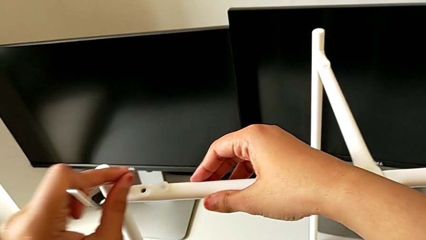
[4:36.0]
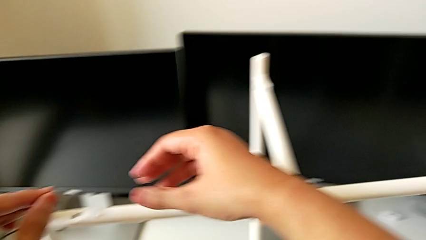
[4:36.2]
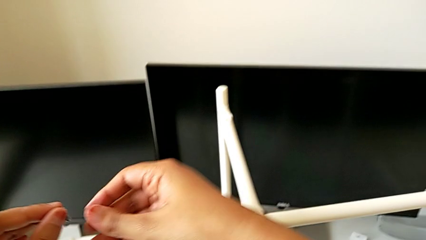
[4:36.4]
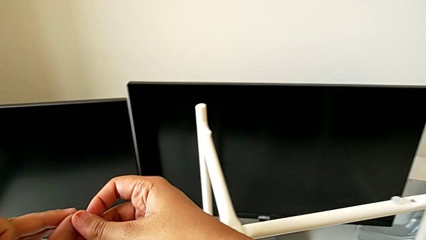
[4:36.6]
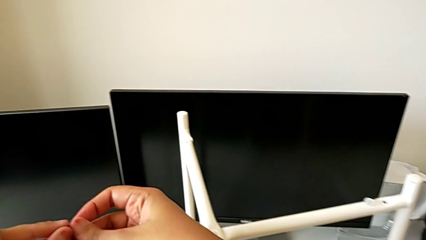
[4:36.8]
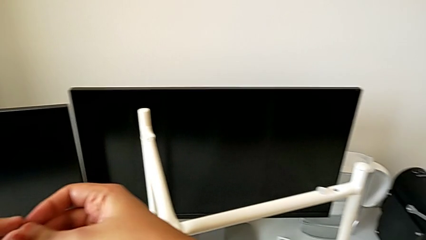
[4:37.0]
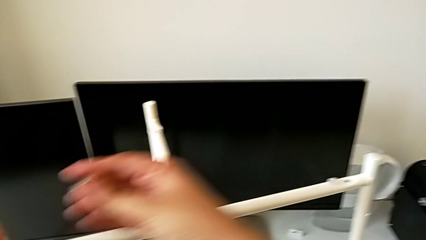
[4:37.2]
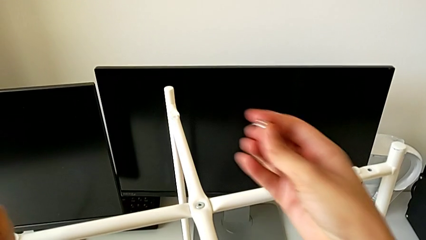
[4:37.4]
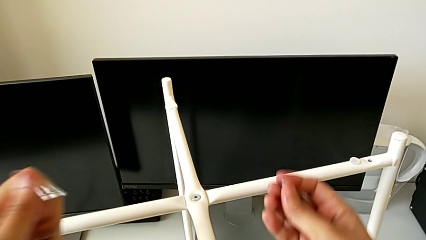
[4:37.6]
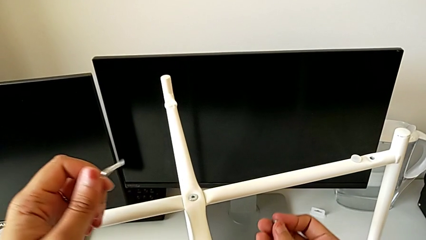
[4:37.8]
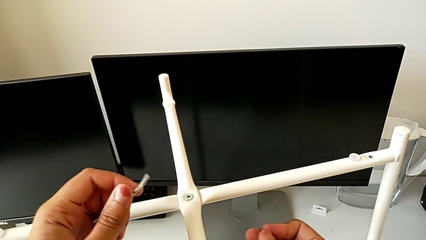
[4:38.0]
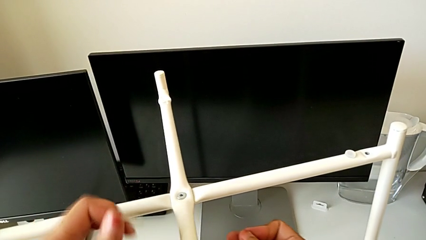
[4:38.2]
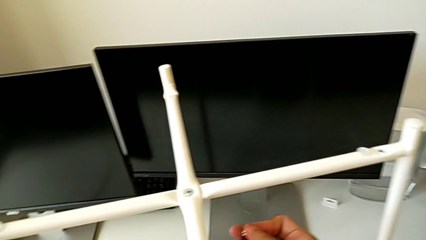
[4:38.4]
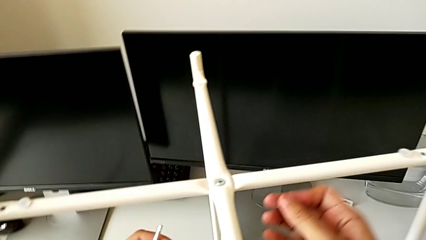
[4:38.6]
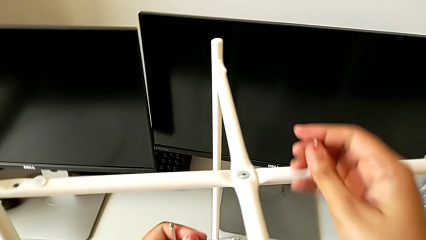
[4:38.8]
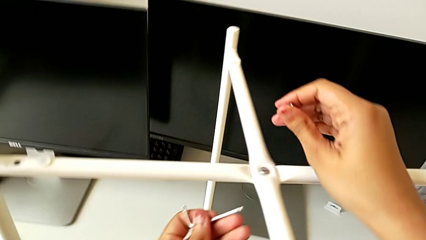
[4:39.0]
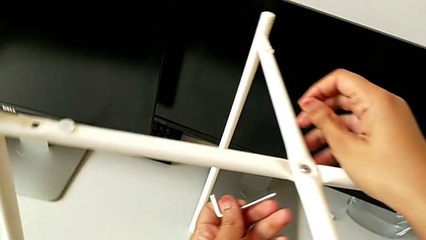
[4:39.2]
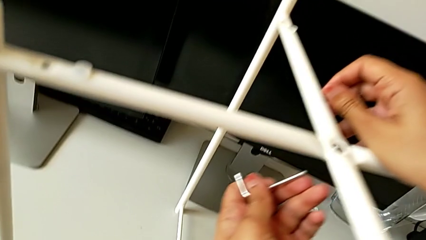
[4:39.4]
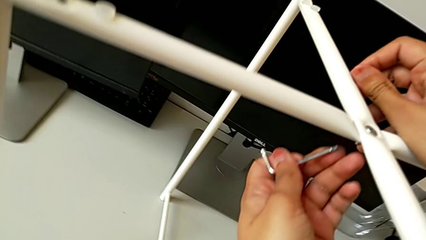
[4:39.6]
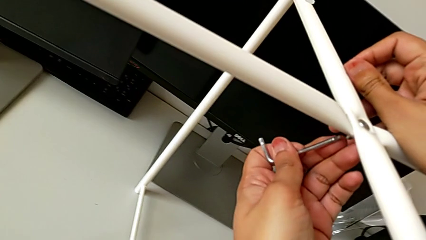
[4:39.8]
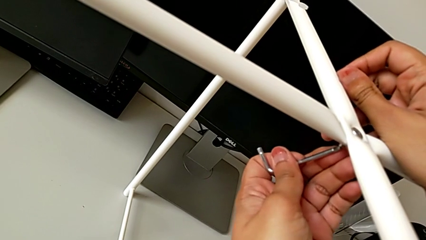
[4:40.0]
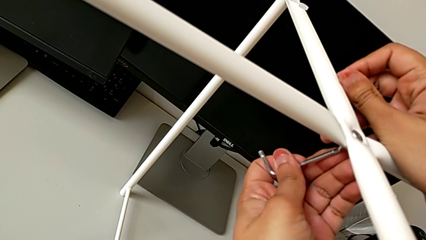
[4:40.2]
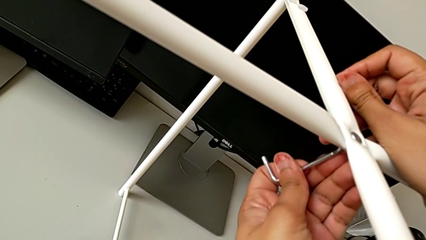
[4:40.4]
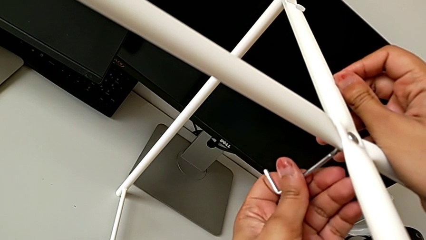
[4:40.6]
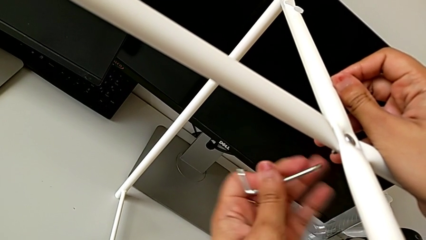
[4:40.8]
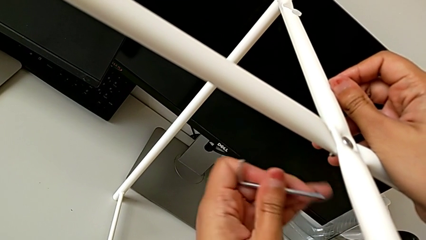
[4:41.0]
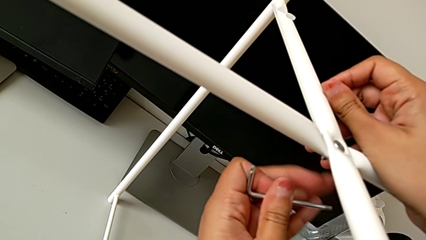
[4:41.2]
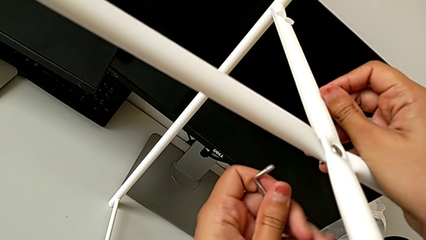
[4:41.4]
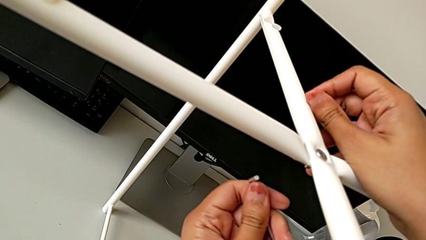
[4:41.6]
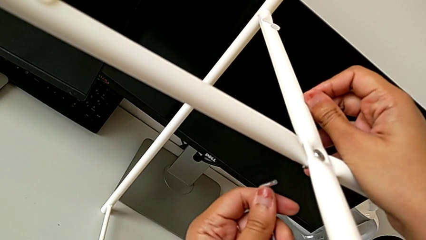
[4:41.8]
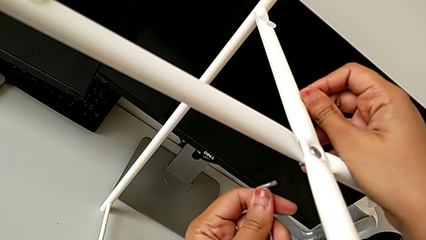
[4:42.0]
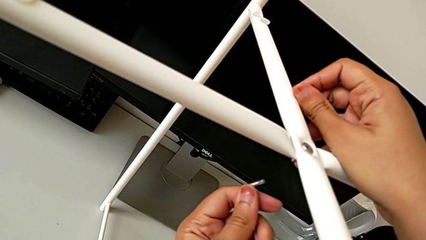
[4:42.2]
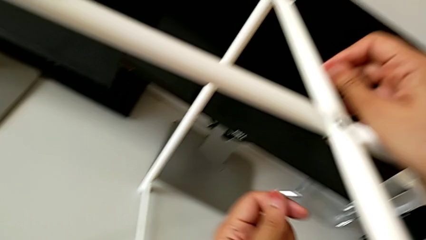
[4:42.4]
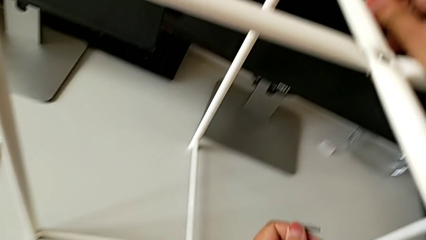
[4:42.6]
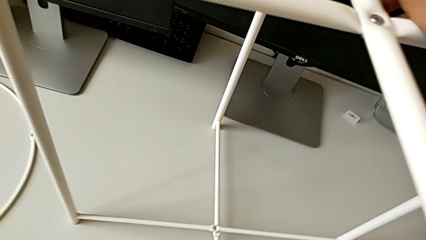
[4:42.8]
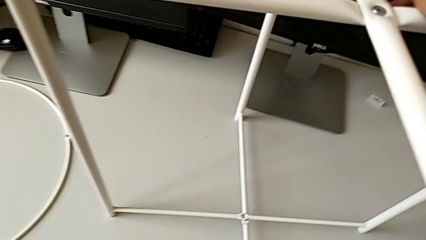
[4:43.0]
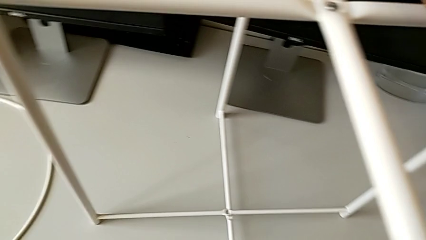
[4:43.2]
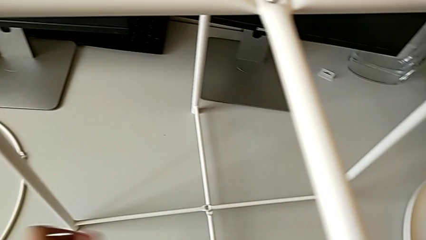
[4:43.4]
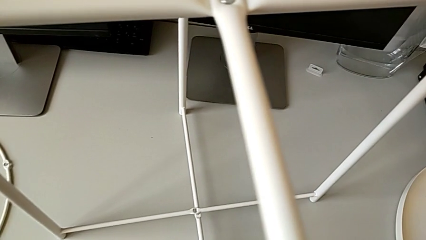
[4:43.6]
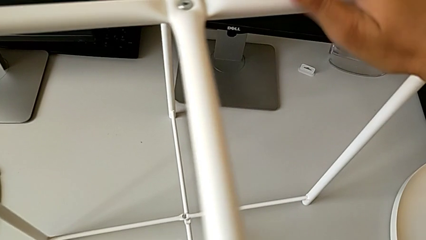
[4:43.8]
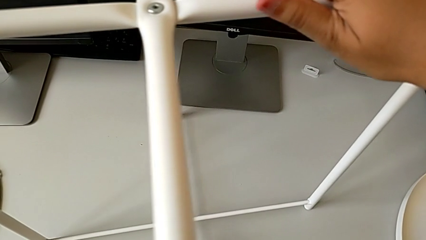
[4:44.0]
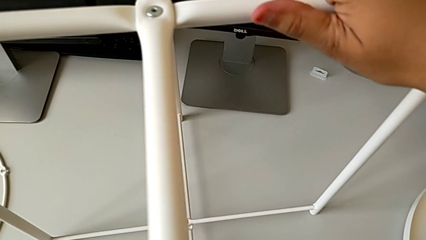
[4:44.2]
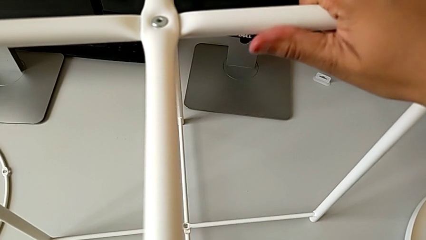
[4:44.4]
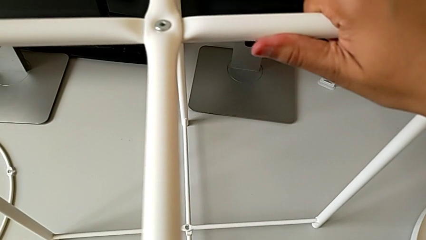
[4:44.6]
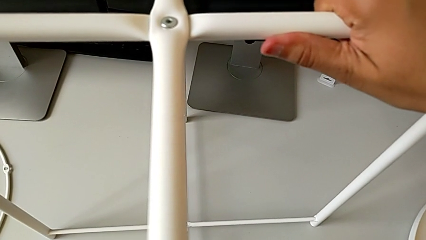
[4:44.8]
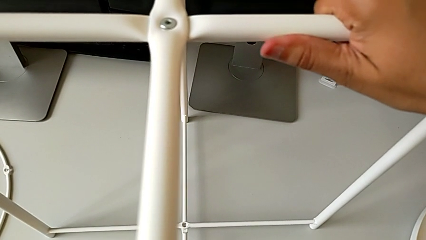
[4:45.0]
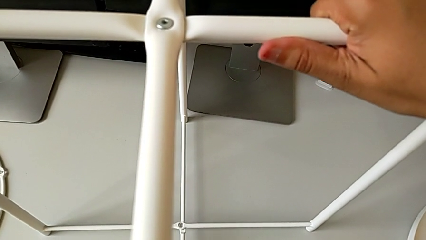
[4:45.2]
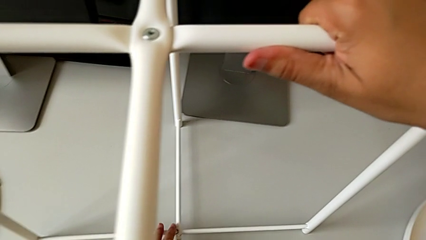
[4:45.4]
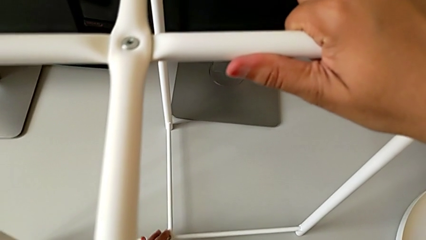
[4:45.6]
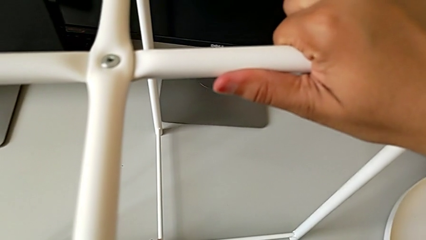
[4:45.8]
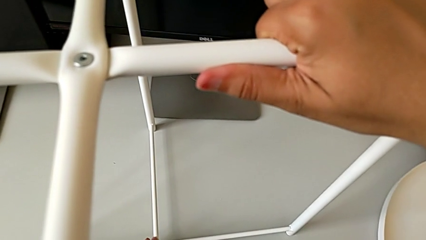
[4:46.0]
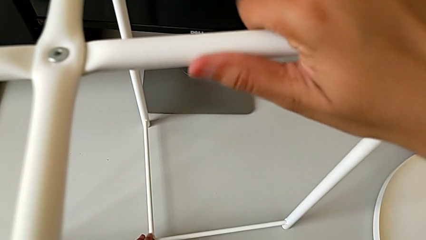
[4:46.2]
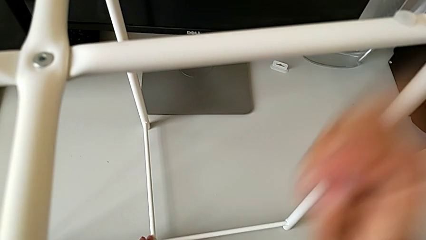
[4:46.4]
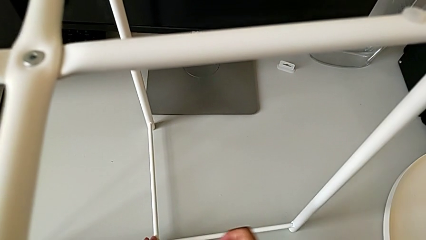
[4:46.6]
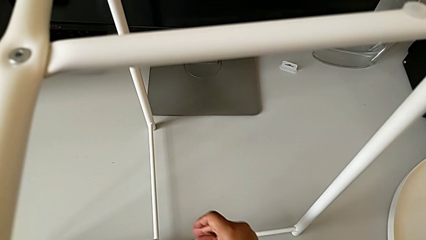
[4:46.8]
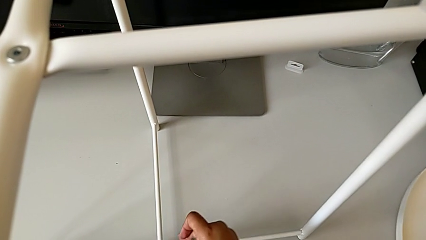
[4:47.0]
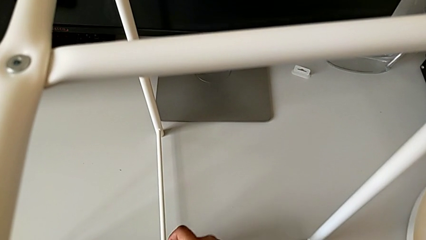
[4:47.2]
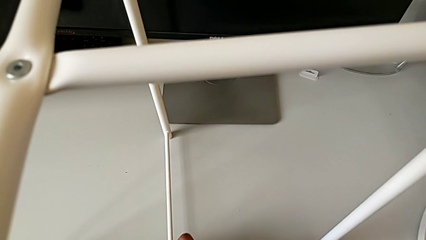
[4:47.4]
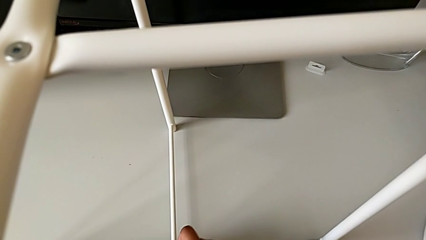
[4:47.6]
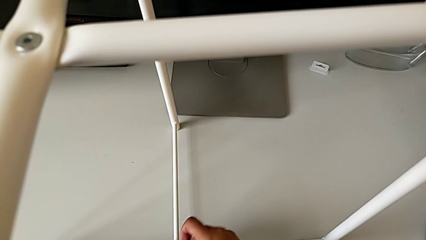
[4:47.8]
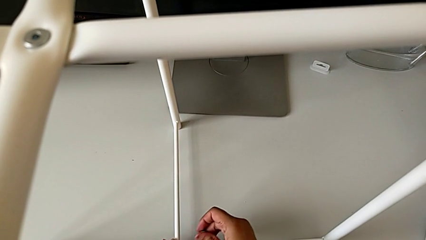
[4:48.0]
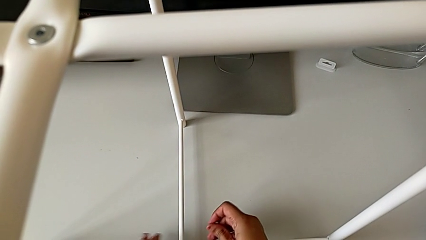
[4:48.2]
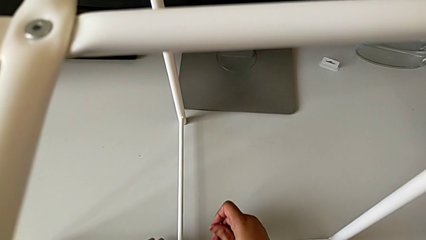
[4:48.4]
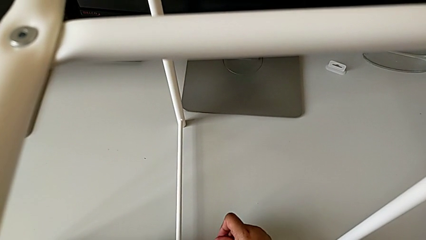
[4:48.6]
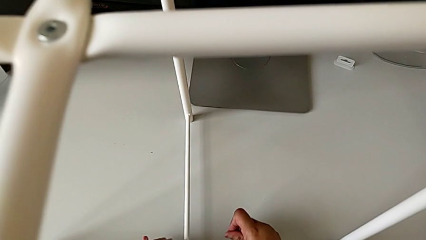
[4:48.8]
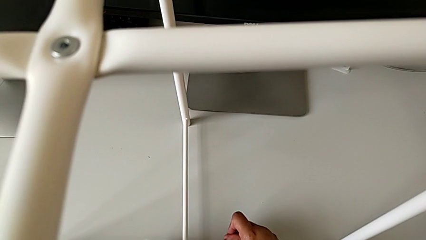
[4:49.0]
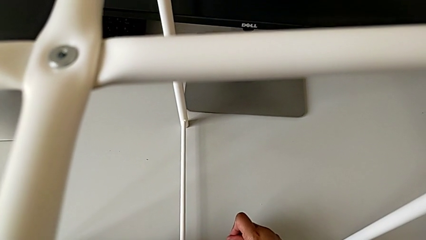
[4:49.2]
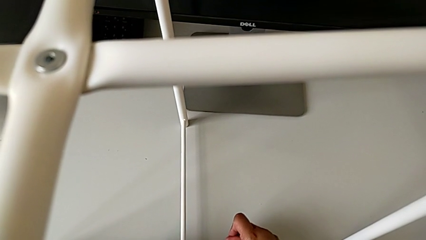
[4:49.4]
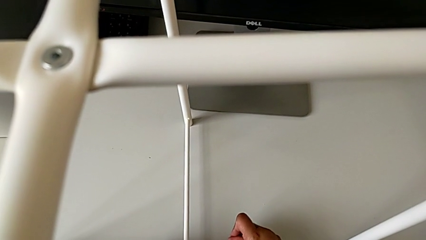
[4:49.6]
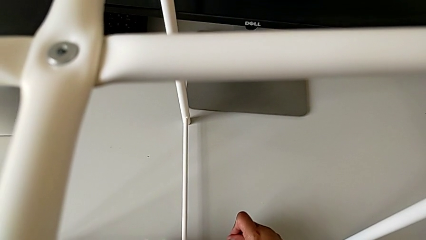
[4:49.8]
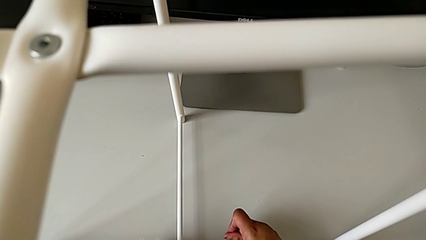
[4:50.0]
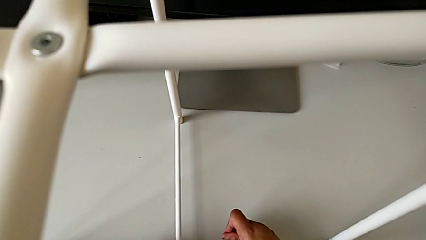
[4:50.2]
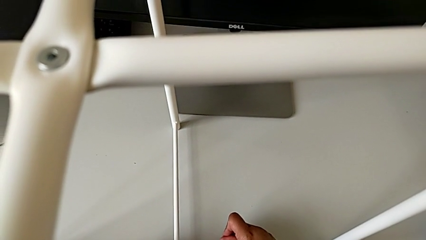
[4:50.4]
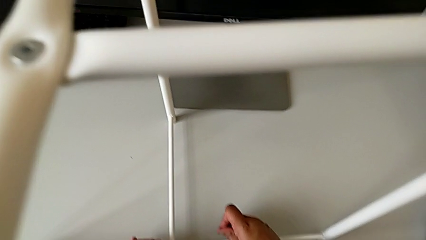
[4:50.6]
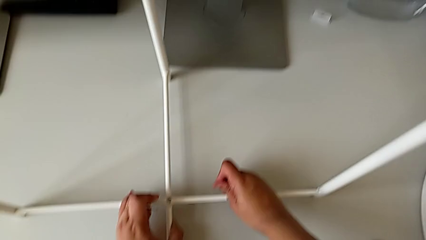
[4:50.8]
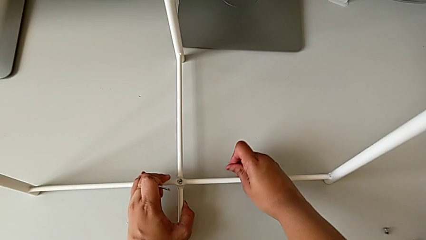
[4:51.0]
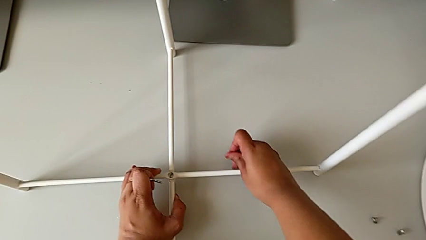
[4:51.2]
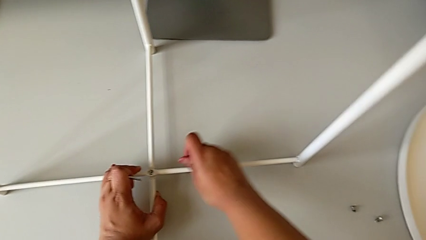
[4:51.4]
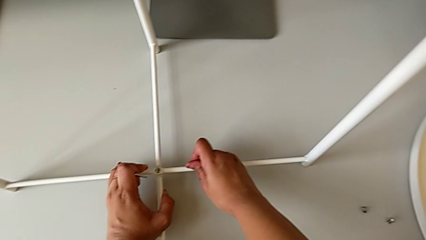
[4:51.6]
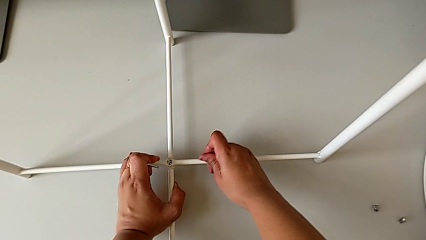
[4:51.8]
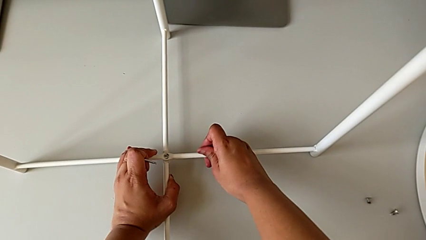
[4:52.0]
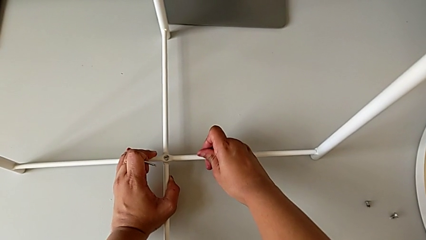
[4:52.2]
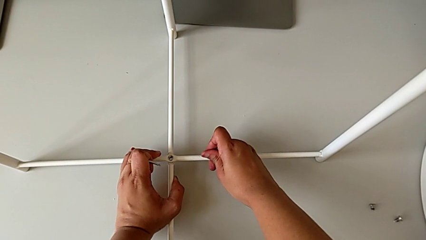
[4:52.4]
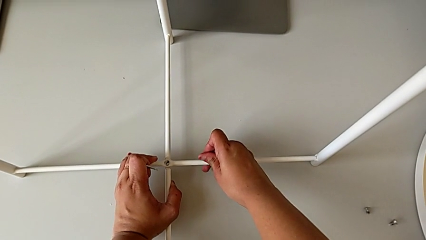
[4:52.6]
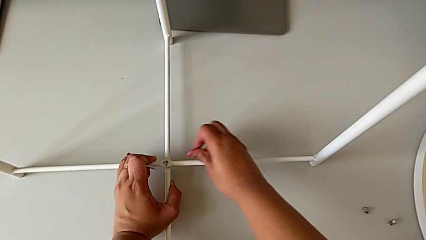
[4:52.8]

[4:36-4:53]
The camera wearer is assembling the bottom screw into the legs. They grab the hex socket head, wrongly approach the top hex socket head, rotate the Allen wrench, inspect the leg, grab it and align it.
